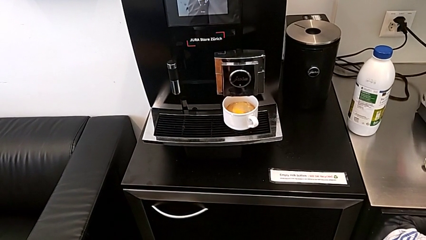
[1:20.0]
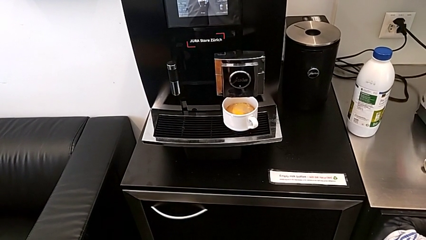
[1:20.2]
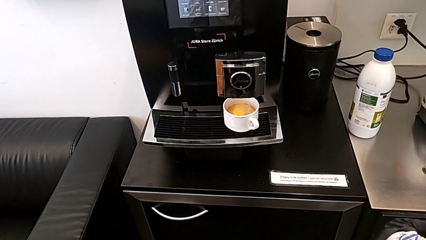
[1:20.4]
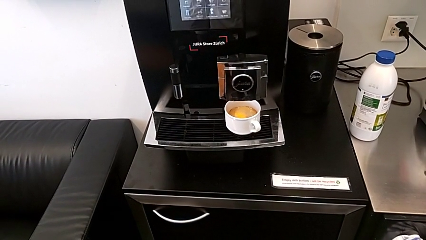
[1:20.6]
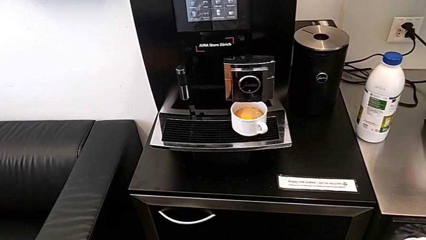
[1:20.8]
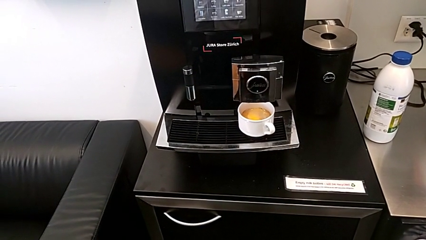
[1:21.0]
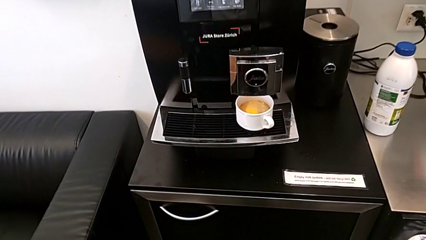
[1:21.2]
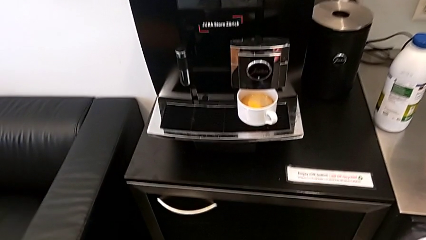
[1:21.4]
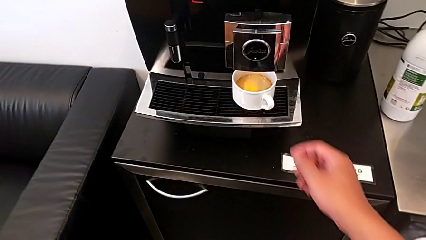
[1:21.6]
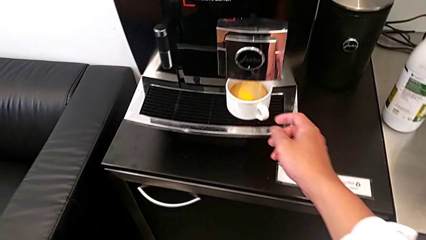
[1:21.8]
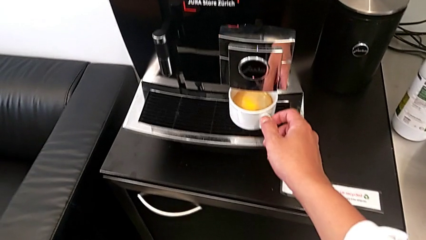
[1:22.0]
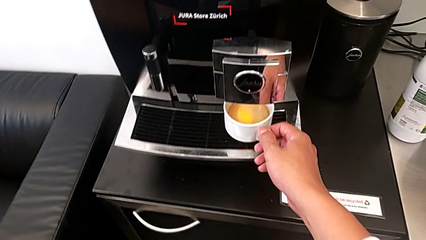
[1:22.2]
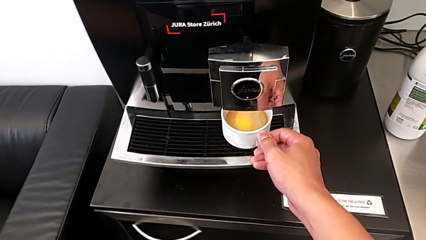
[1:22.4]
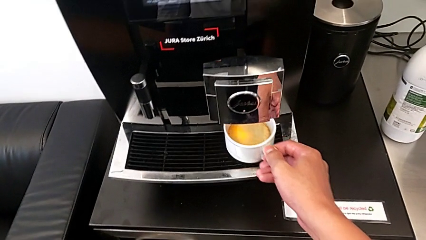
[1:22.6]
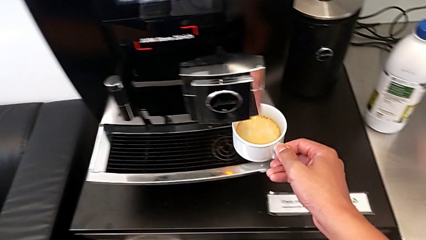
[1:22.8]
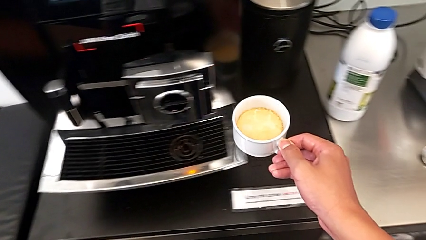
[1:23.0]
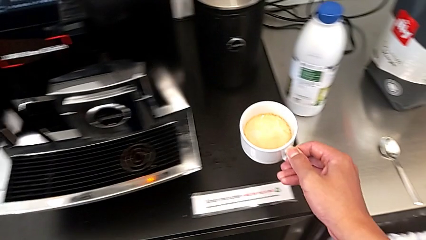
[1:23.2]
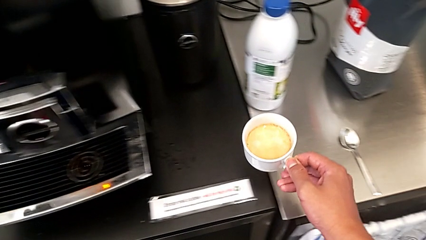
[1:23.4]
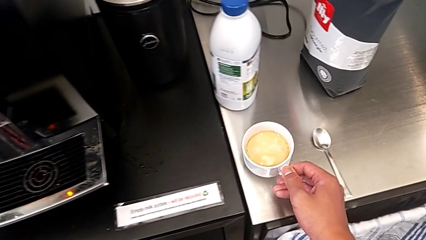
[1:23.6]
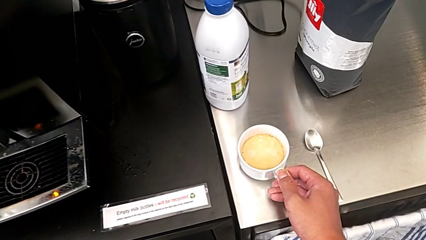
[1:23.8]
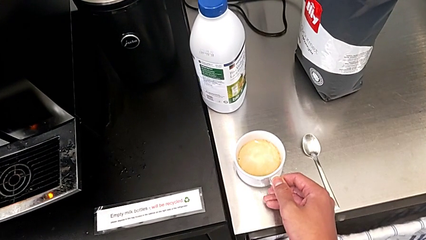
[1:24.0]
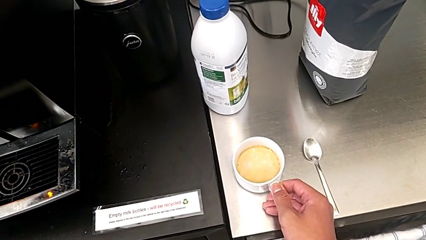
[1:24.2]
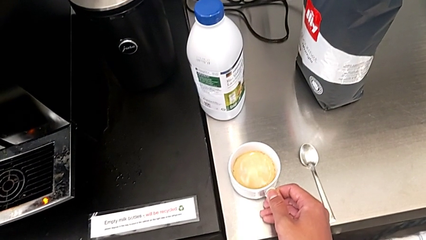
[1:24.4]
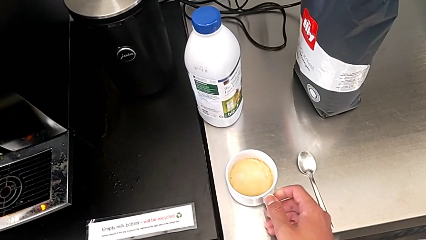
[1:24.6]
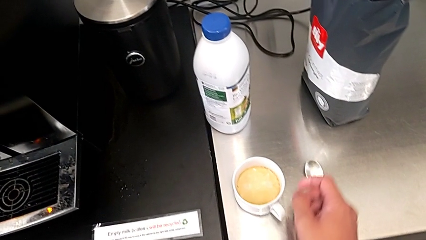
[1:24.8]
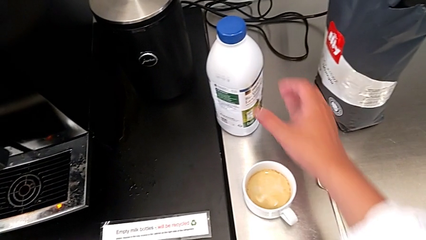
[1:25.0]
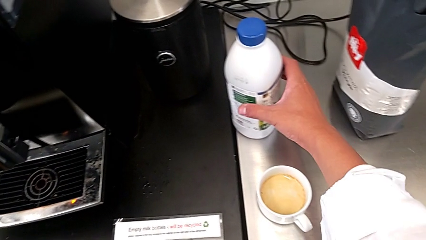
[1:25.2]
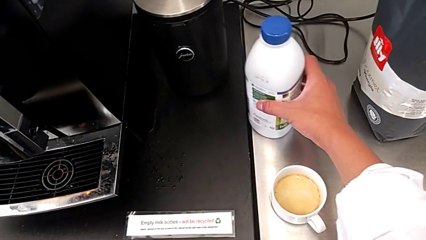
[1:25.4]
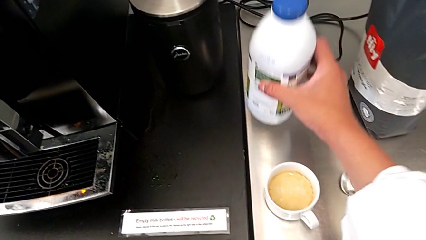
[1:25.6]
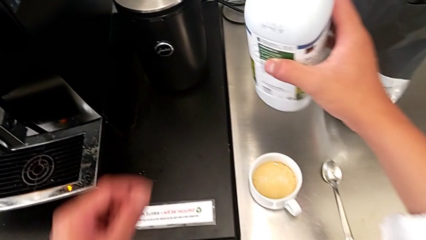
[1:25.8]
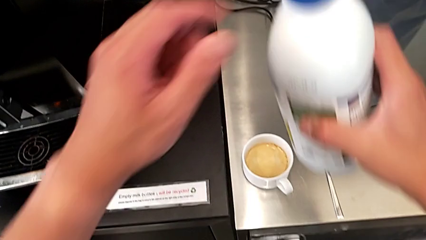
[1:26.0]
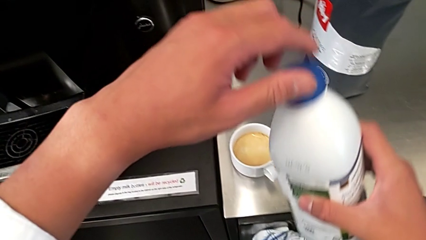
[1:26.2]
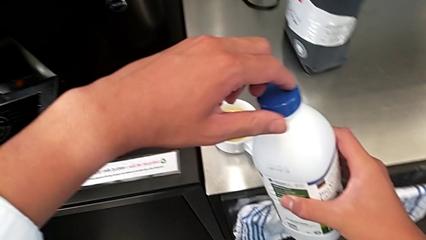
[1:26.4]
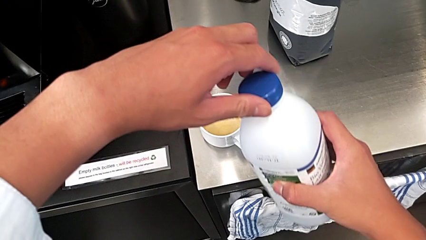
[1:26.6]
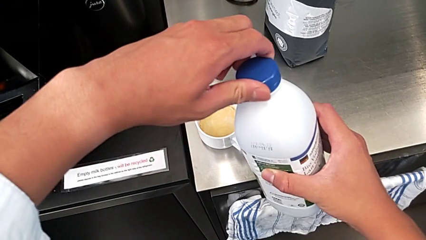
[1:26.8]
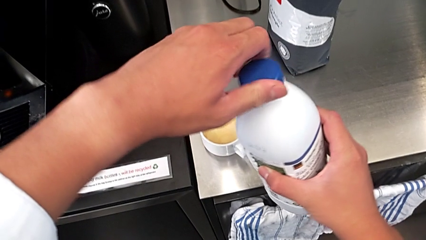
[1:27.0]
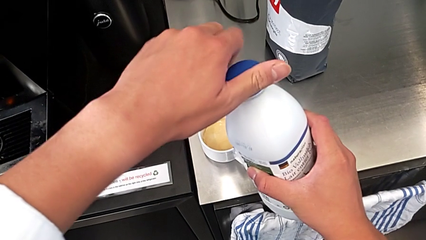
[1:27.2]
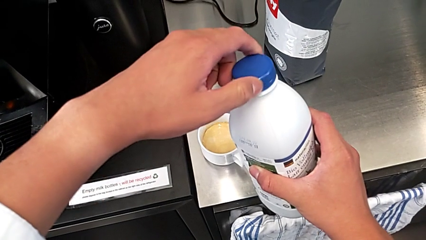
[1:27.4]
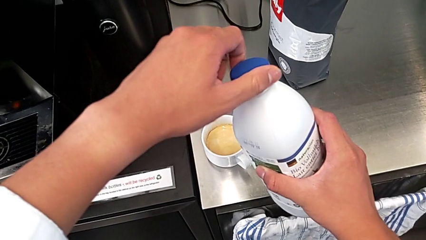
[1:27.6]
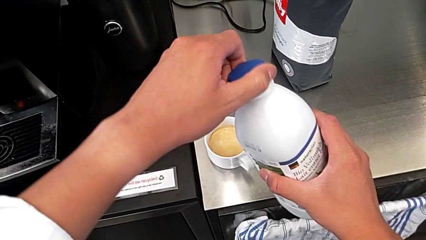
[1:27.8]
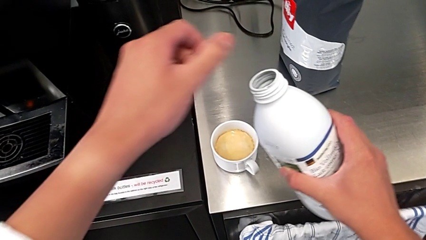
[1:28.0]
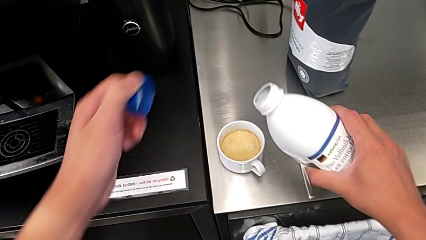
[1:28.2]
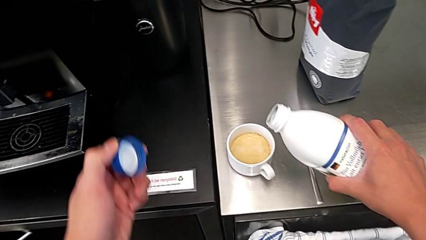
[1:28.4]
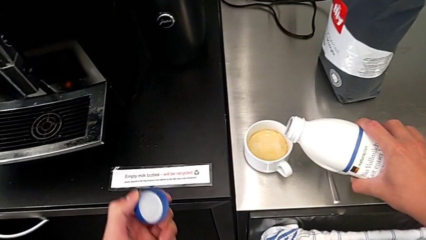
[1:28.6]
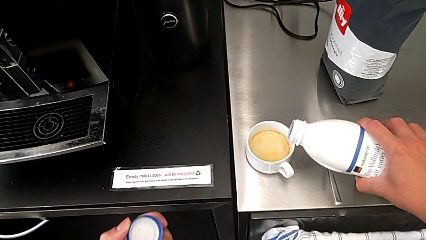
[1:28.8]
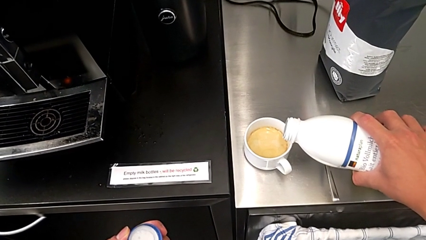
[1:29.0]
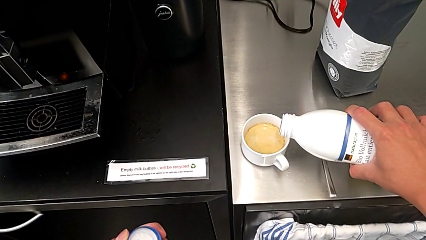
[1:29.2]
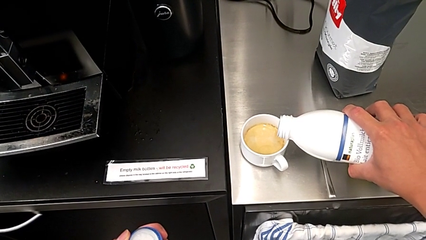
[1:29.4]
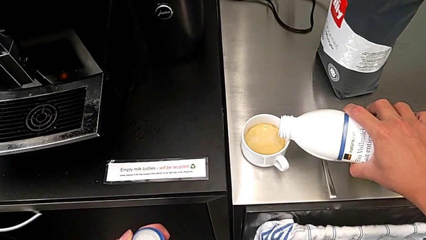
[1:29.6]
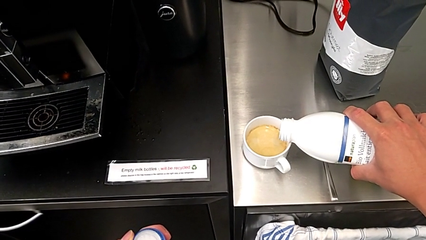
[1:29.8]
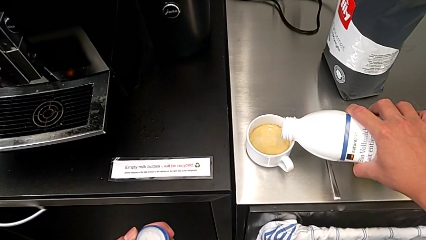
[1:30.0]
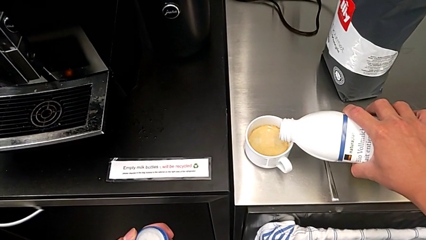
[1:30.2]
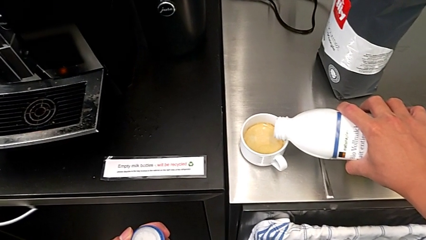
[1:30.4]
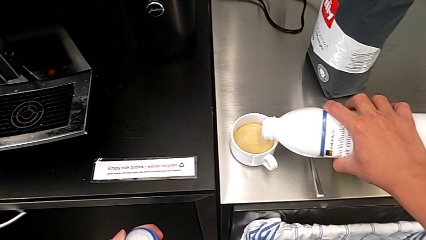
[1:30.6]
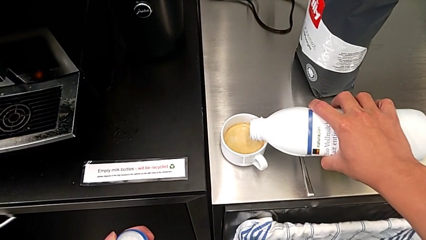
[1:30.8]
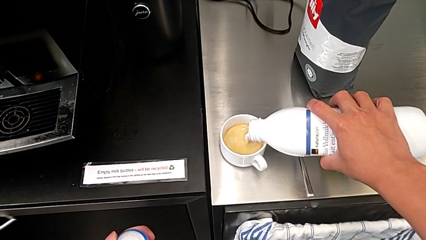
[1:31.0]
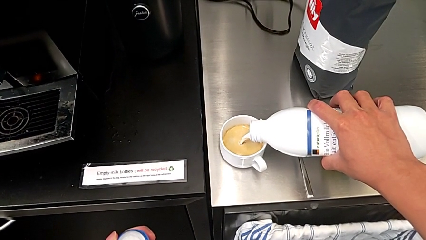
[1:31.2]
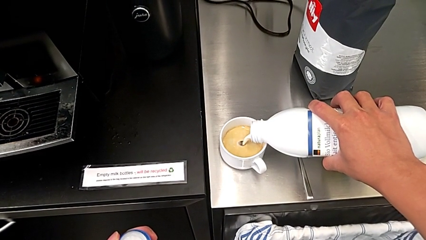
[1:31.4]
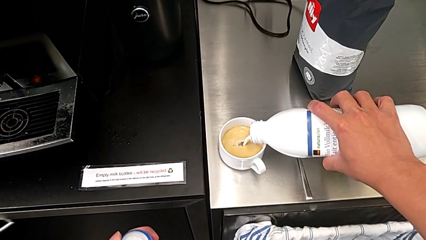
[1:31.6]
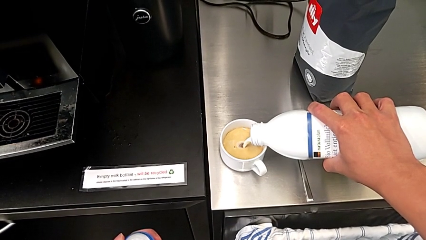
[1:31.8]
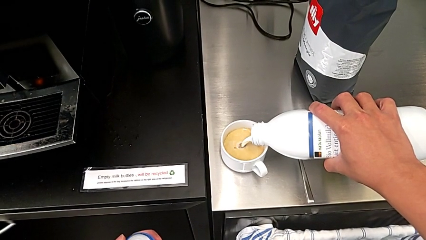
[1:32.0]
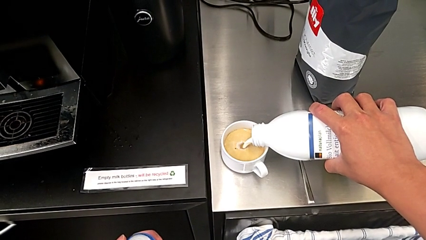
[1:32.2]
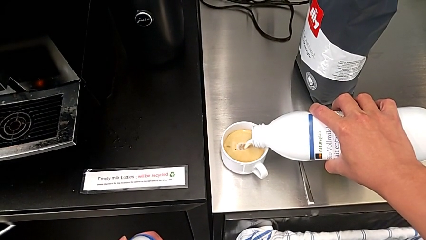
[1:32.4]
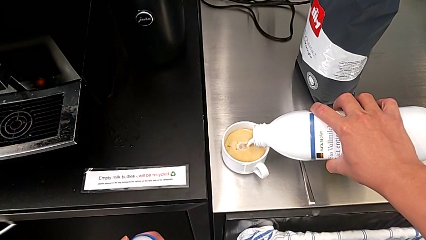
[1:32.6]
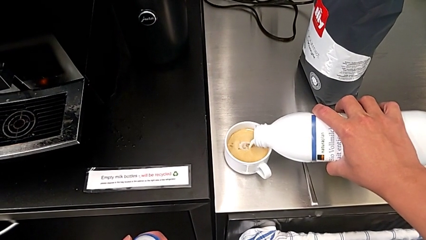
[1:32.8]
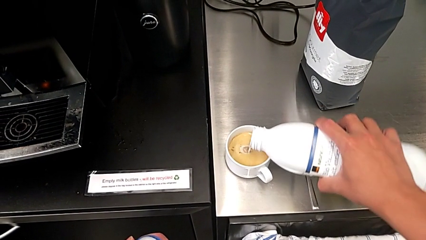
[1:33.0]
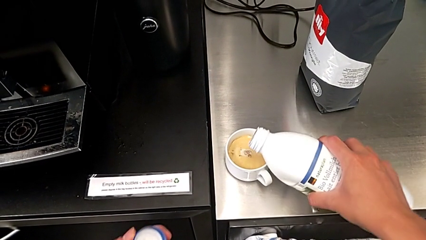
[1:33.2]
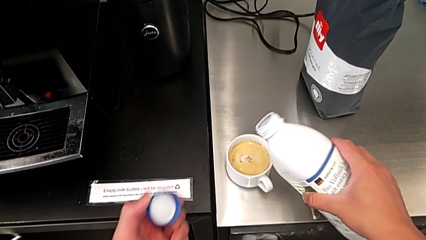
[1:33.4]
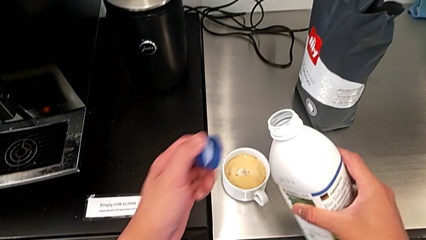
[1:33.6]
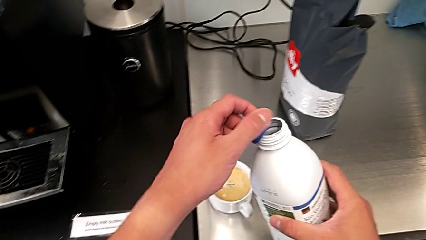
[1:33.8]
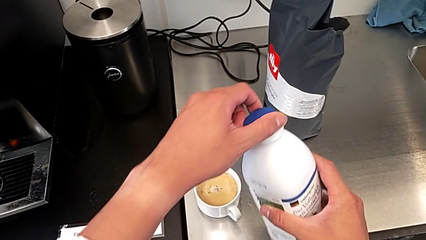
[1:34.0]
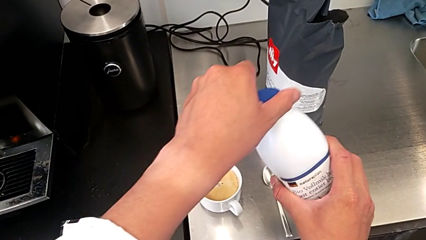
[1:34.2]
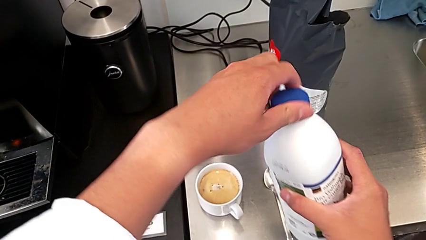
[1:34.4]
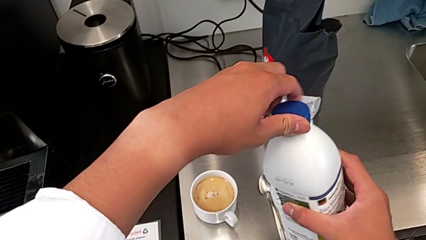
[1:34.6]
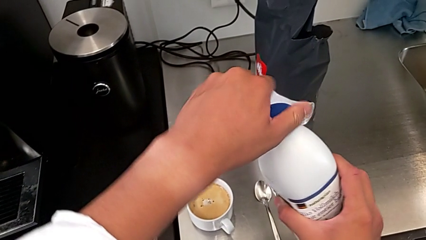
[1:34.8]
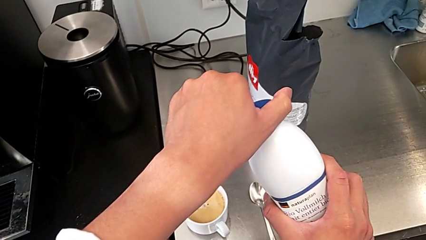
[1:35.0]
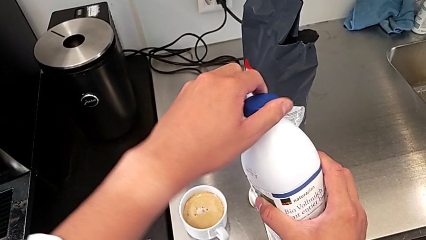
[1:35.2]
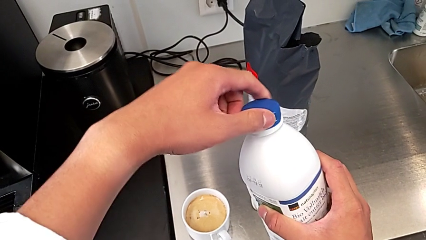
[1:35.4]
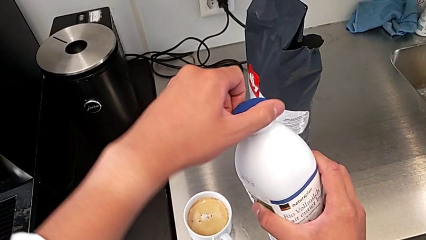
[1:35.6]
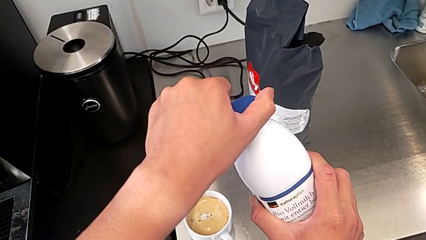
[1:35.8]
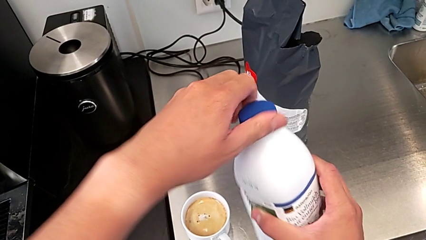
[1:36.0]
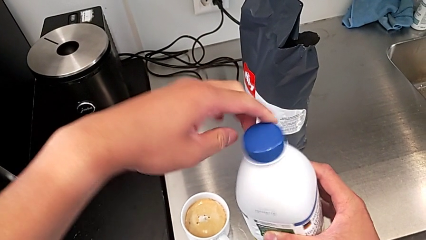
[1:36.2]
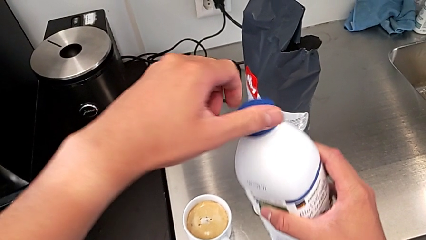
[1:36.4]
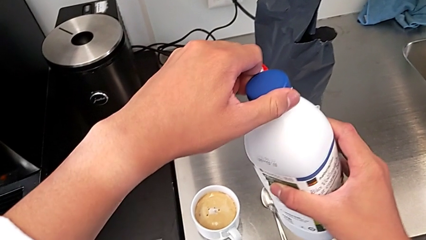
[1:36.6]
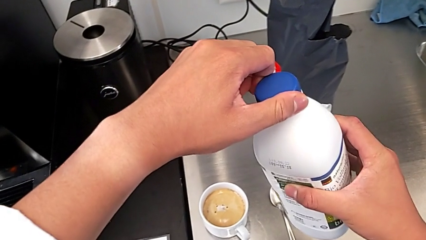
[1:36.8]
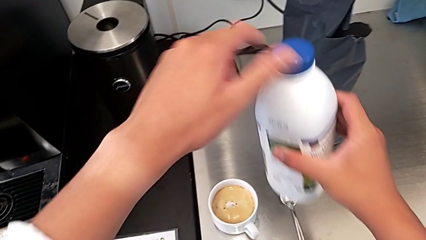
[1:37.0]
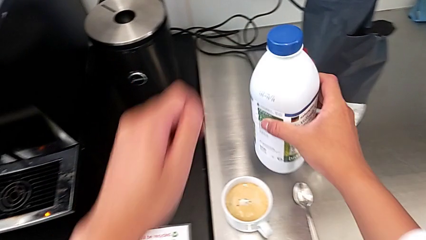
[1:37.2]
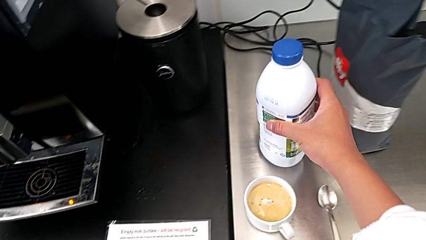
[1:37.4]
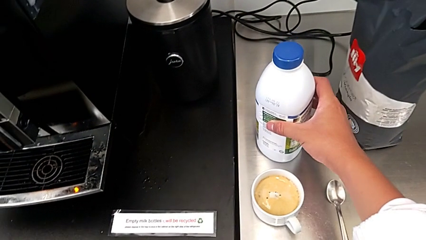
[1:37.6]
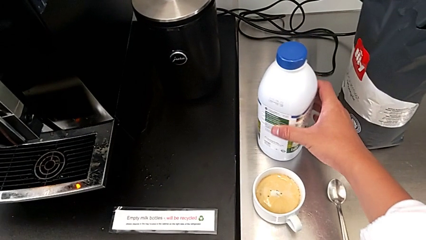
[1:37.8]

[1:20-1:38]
The camera wearer adds some milk to the mixture. They grab the cup and place it. They grab the milk, open it, place it, close it and place it.
